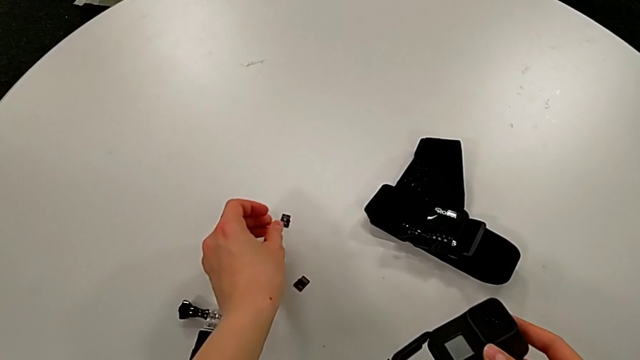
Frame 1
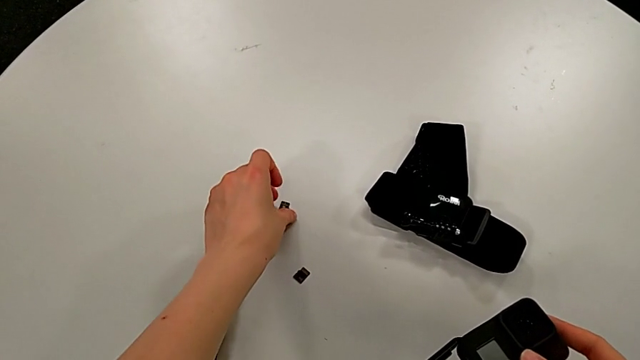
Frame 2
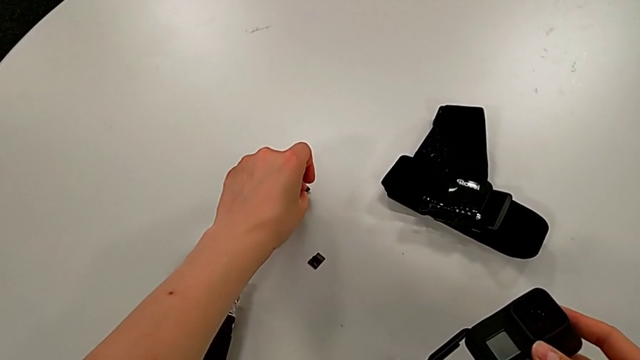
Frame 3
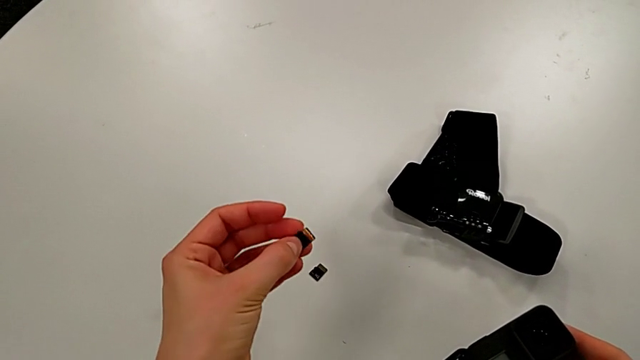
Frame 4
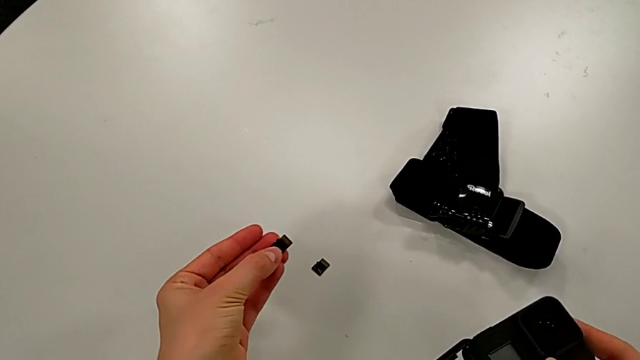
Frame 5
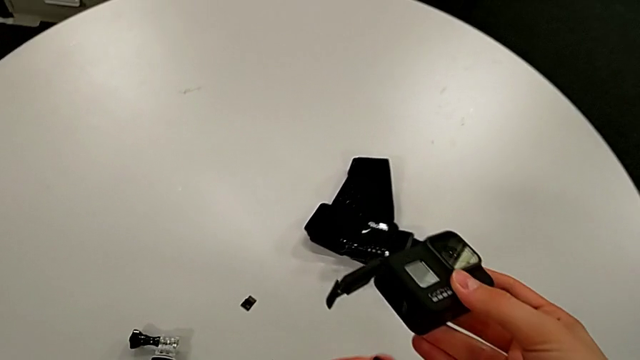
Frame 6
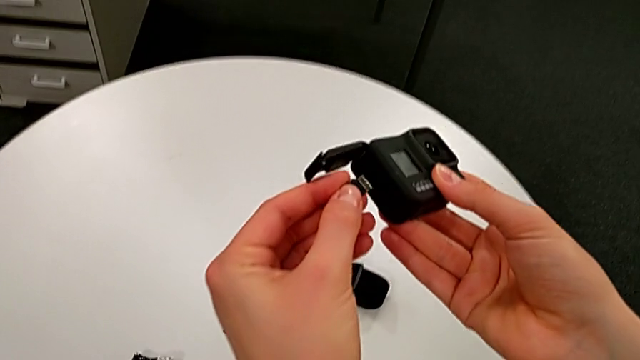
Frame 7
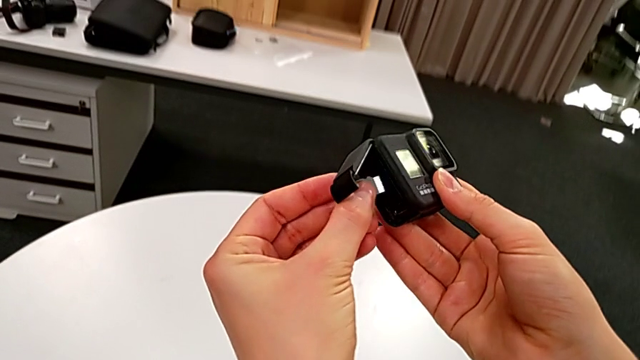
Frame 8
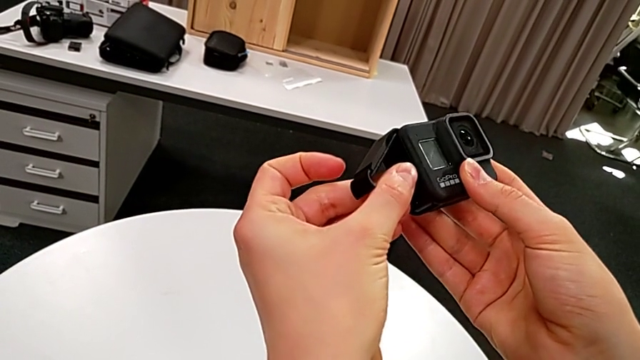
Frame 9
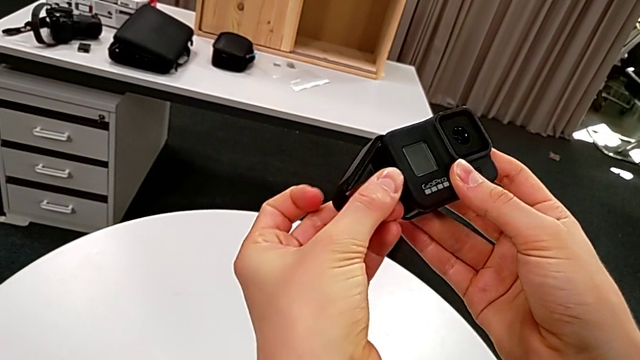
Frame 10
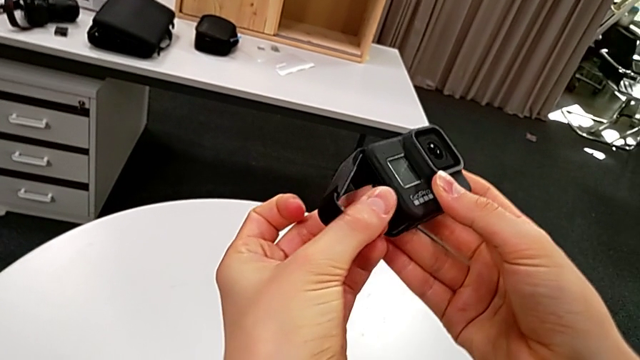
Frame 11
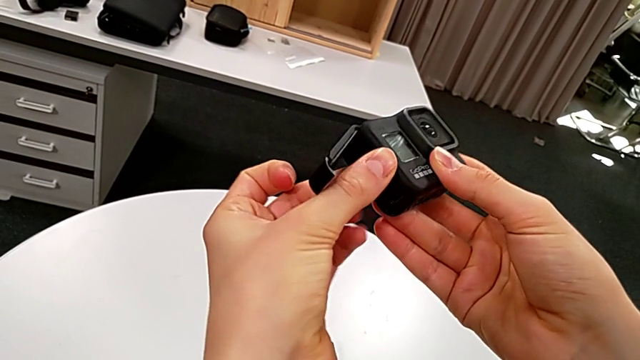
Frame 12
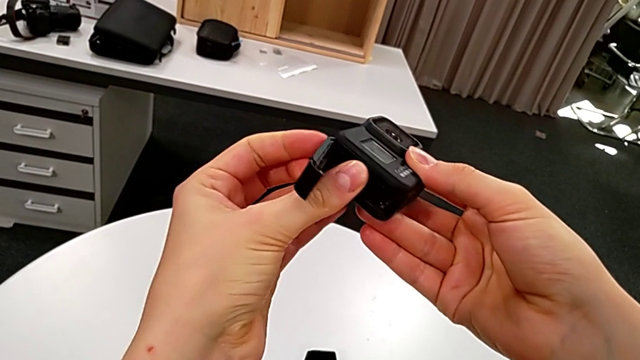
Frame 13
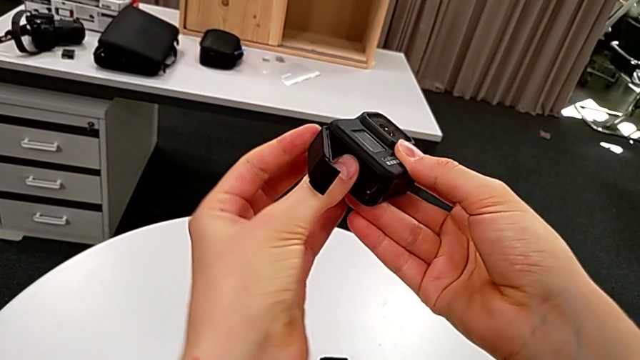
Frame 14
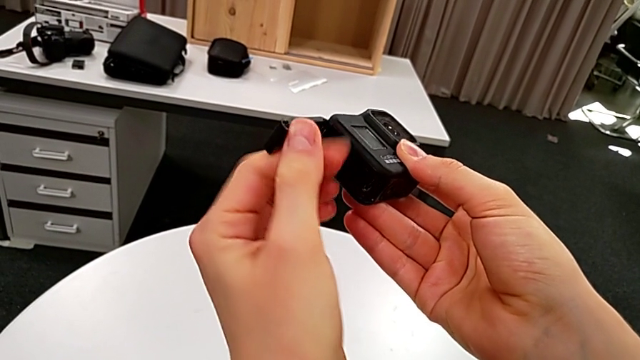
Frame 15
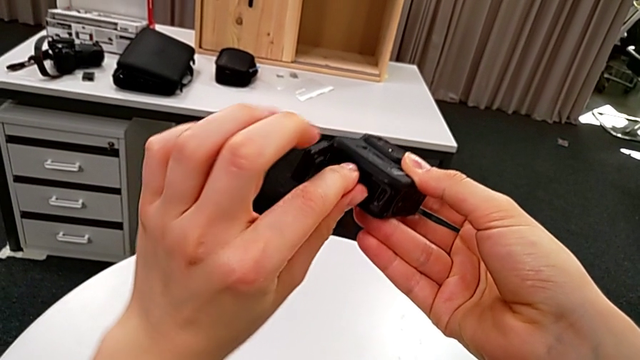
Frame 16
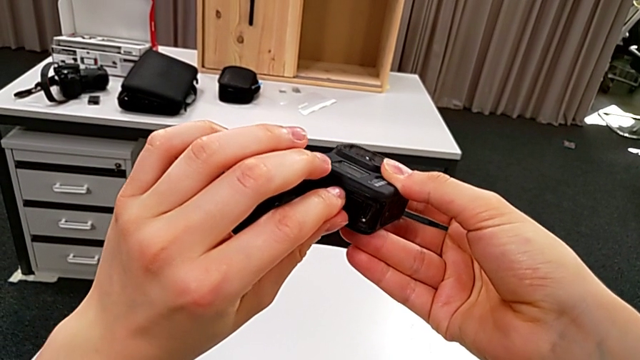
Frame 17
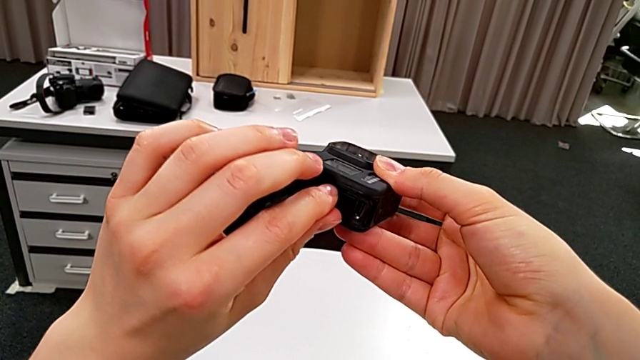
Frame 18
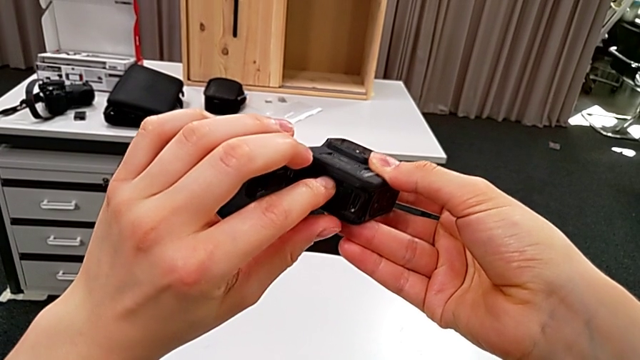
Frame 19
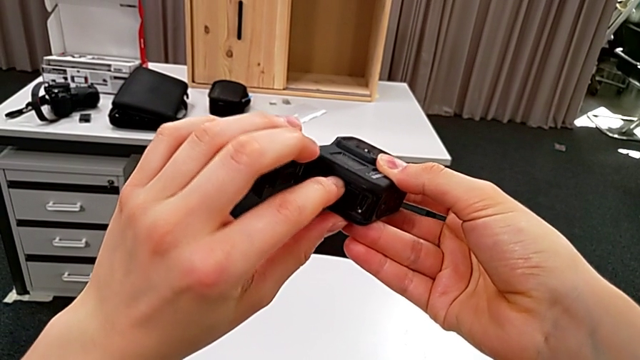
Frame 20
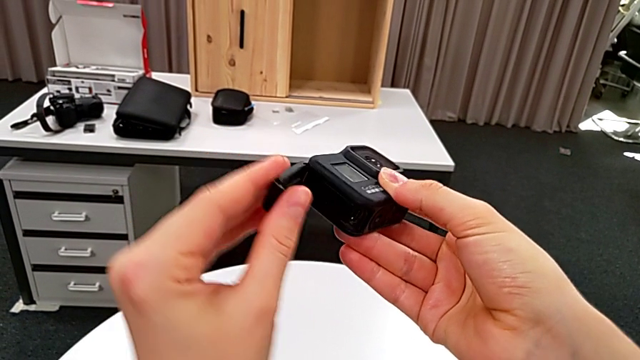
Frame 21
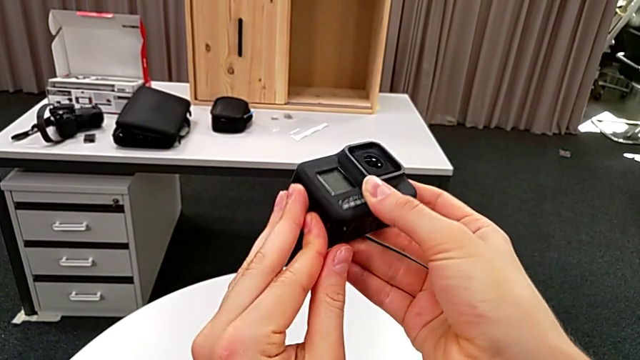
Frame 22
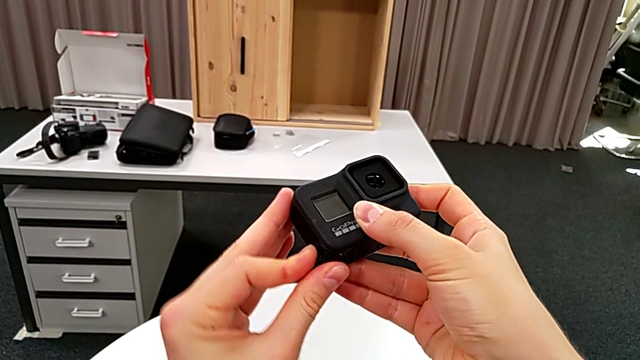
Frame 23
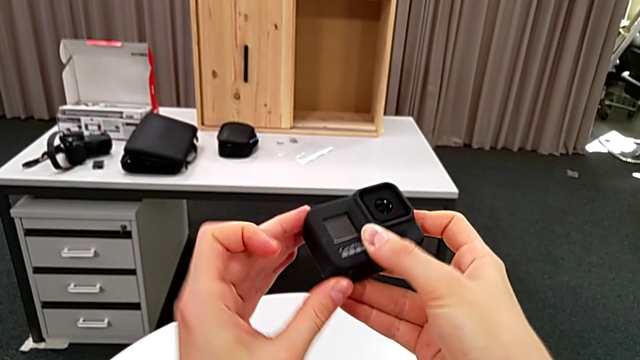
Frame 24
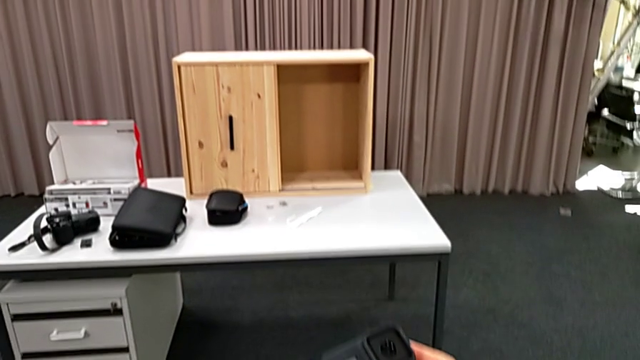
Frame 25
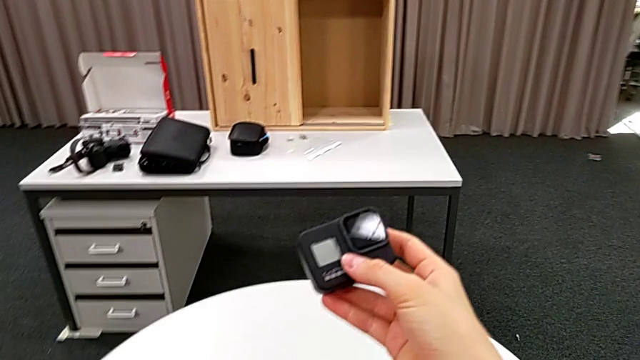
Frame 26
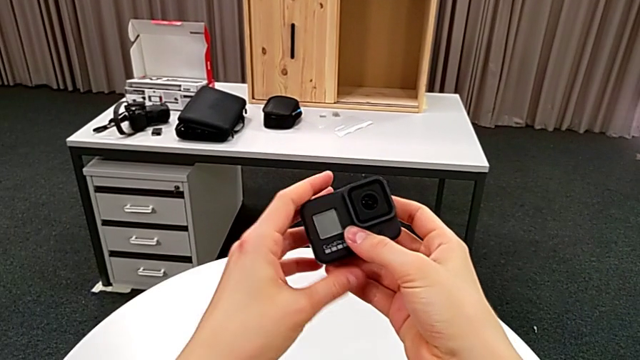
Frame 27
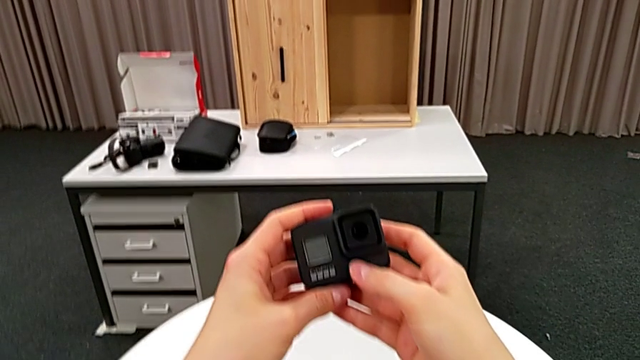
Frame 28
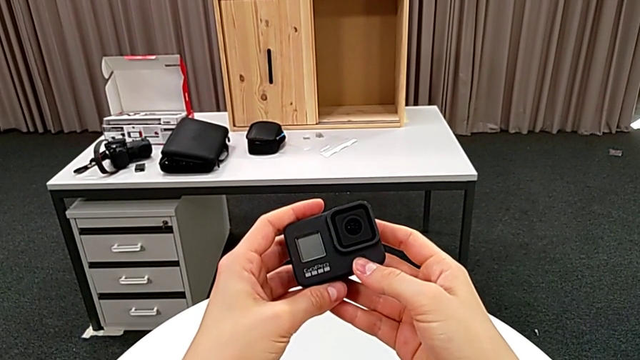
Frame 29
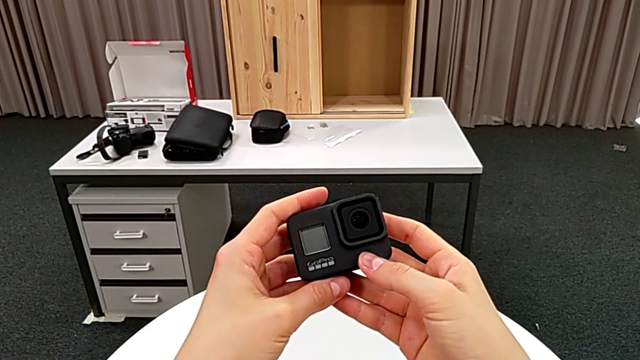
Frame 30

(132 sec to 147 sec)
The camera wearer is exchanging their SD card for the GoPro's. They grab the SD card, lift the new SD card, insert the SD card, align it, push it, close the battery door and hold the GoPro.

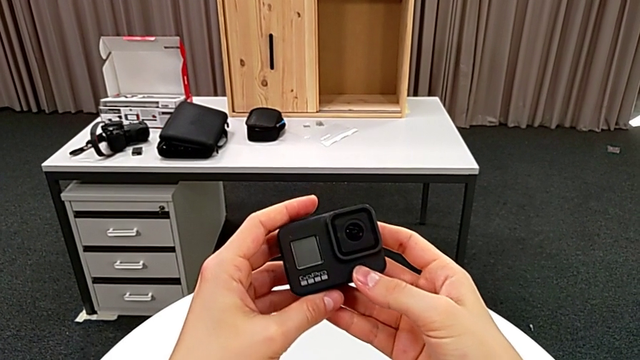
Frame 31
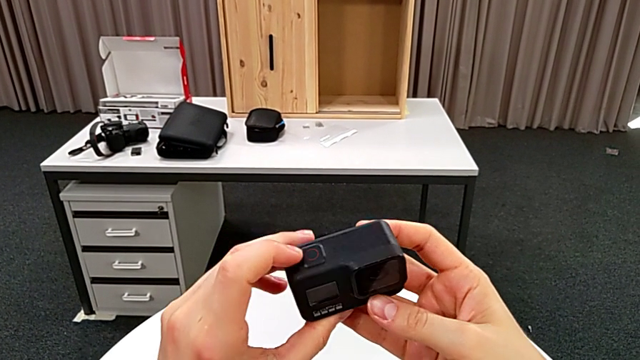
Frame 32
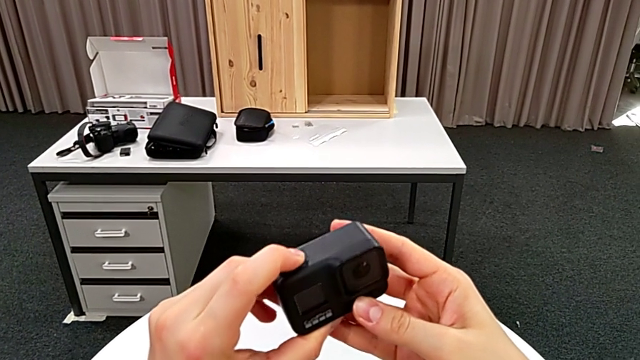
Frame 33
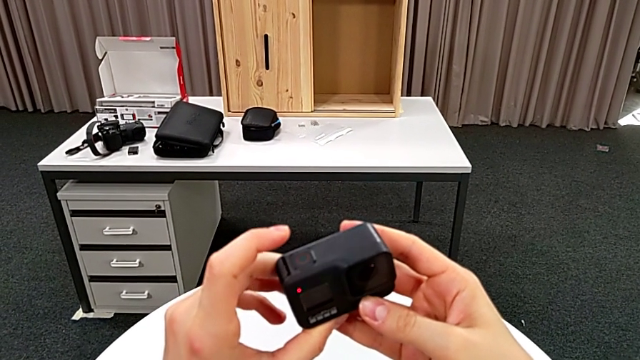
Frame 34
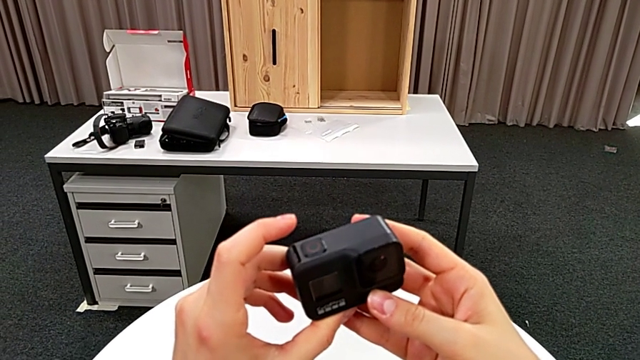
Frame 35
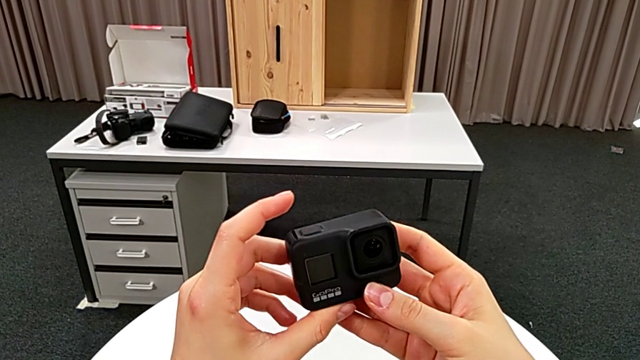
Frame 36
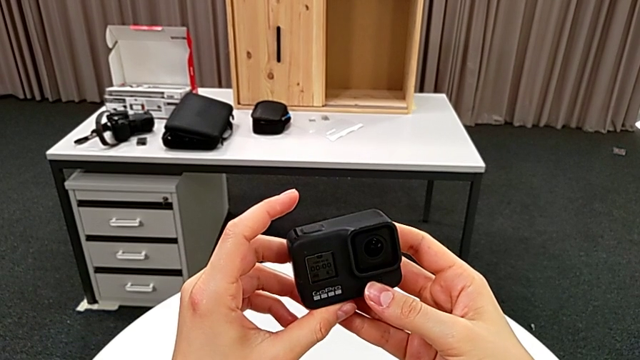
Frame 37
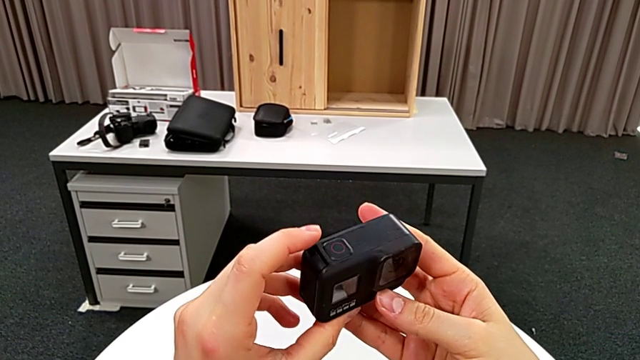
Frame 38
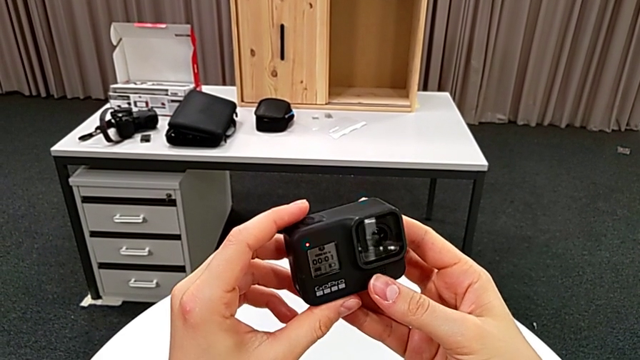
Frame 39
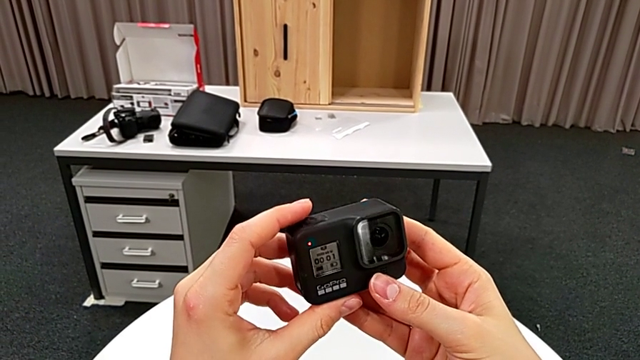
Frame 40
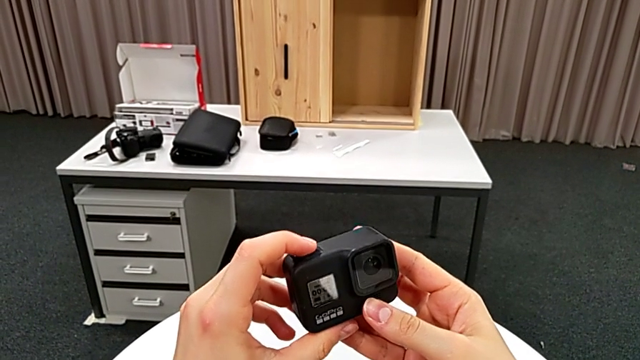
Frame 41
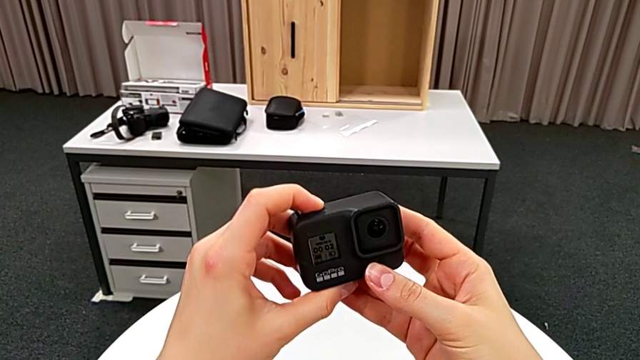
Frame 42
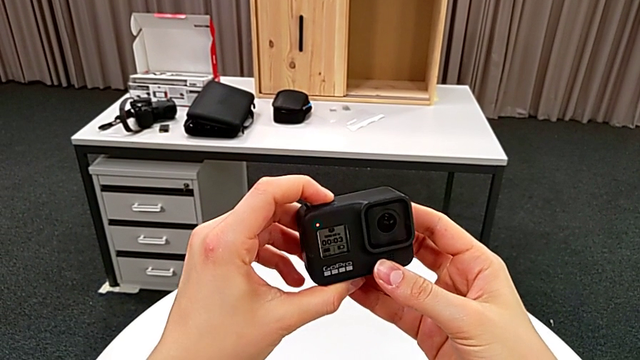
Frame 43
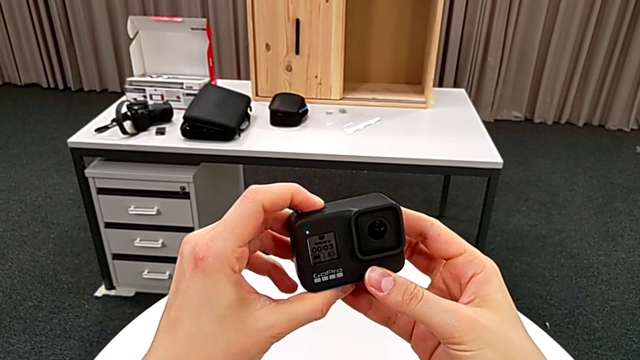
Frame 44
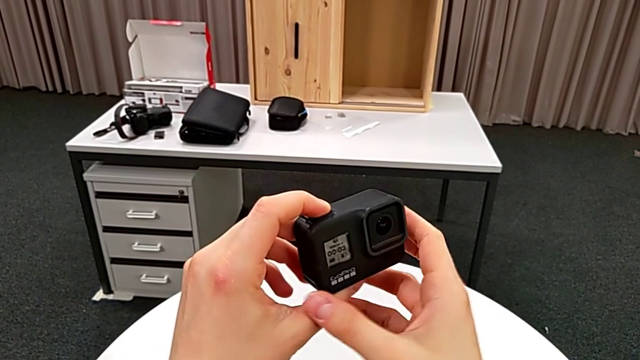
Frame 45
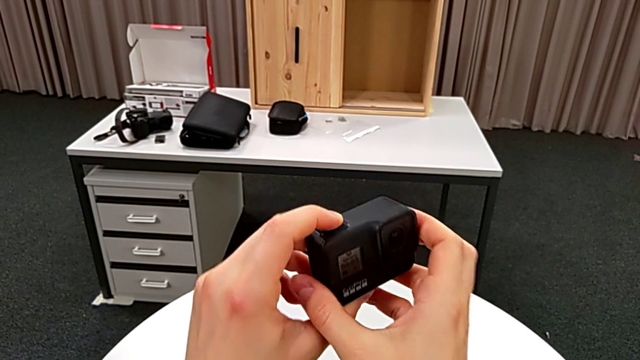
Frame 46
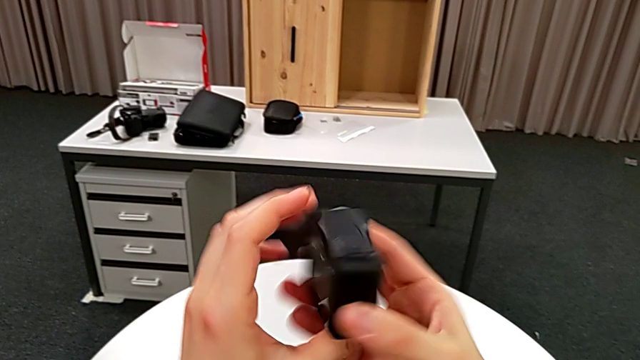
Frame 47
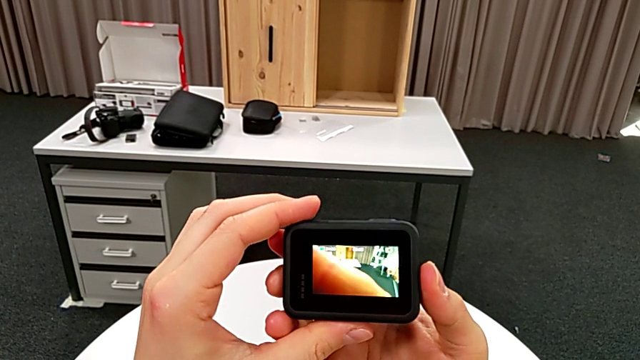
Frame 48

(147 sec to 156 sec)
The camera wearer is turning on their GoPro. They wrongly press the button, the recording button, push the button and rotate the GoPro.
